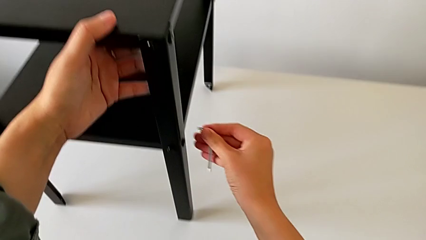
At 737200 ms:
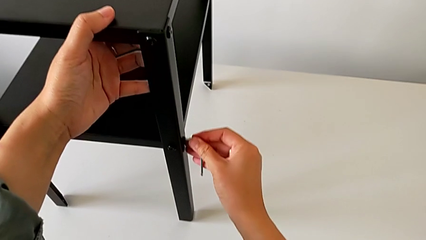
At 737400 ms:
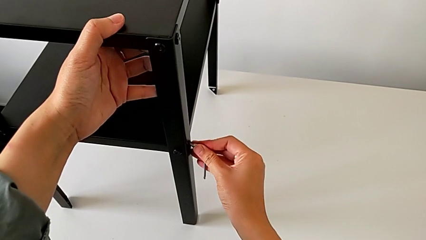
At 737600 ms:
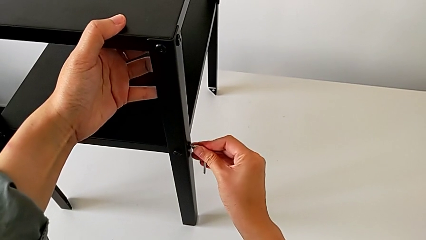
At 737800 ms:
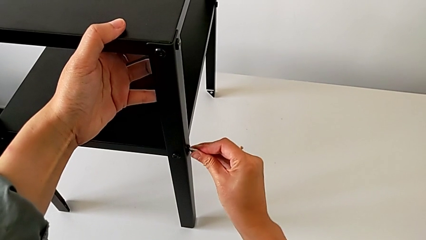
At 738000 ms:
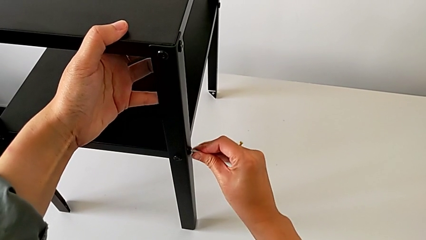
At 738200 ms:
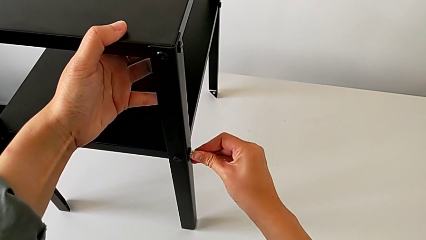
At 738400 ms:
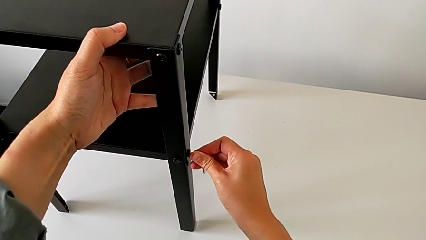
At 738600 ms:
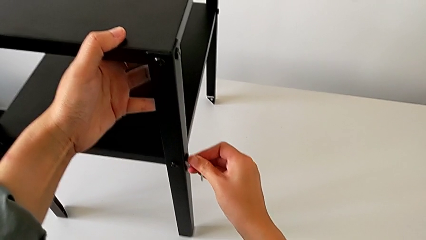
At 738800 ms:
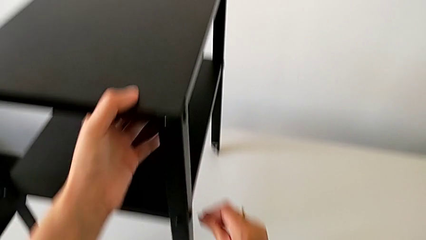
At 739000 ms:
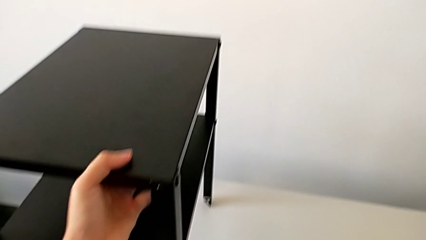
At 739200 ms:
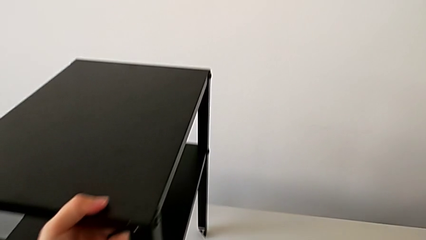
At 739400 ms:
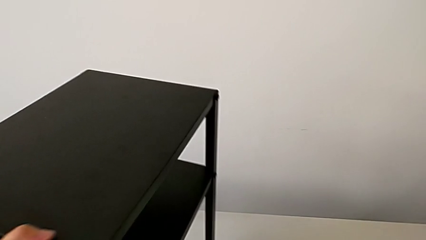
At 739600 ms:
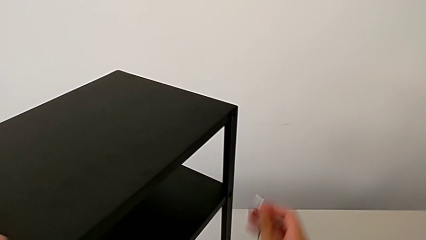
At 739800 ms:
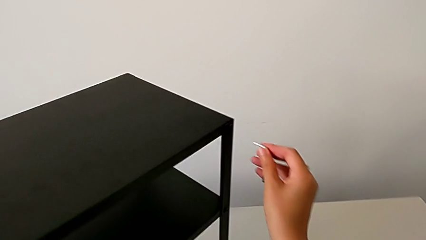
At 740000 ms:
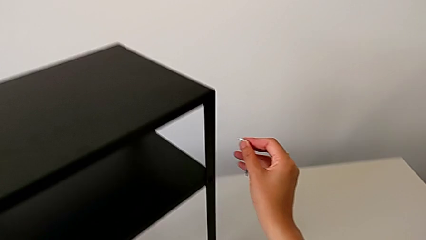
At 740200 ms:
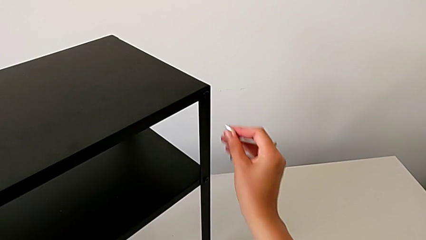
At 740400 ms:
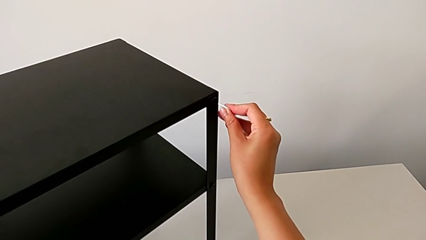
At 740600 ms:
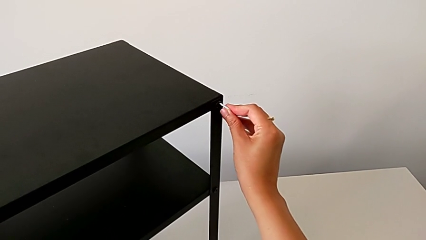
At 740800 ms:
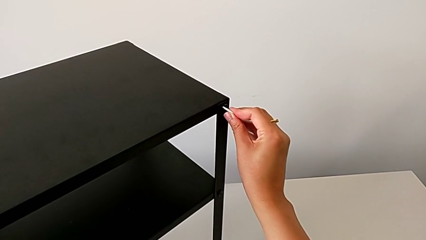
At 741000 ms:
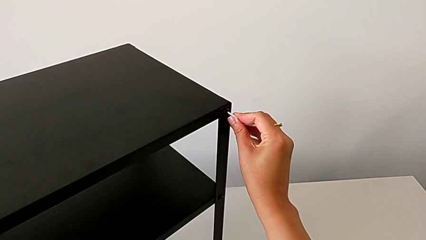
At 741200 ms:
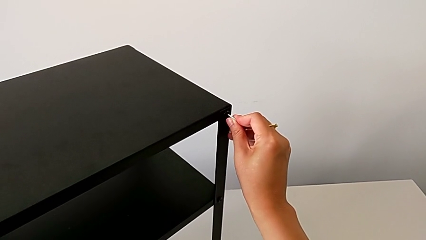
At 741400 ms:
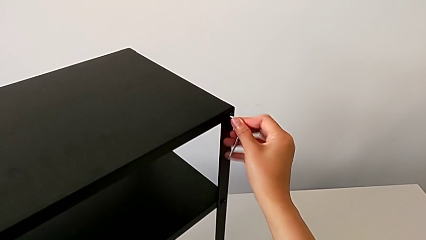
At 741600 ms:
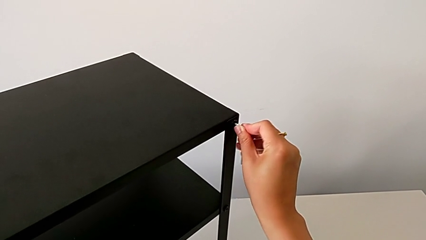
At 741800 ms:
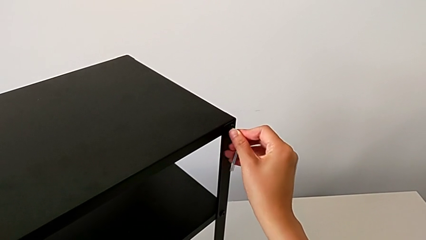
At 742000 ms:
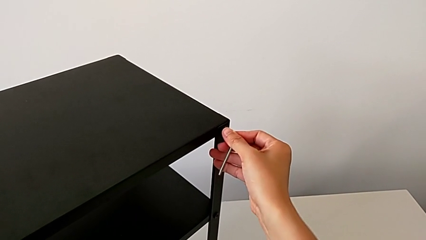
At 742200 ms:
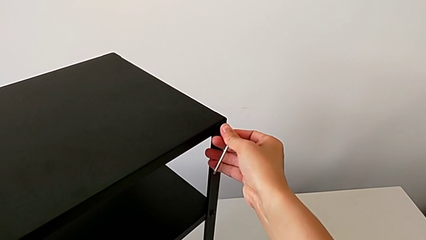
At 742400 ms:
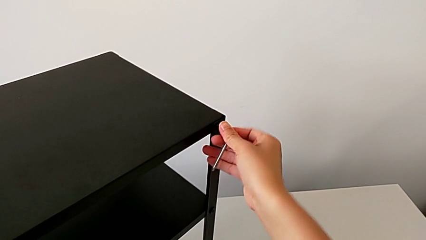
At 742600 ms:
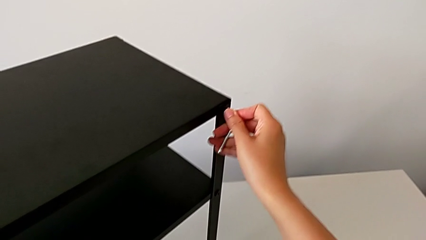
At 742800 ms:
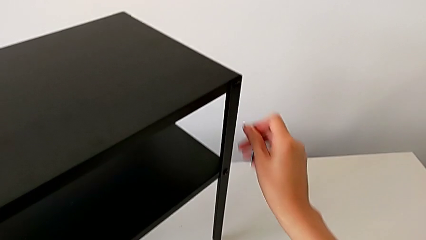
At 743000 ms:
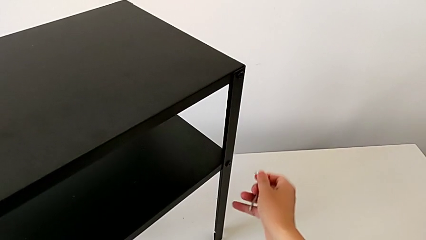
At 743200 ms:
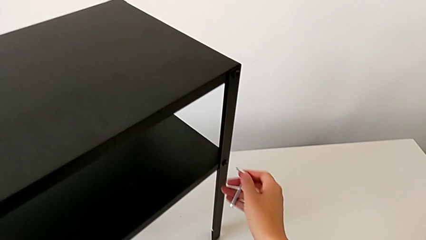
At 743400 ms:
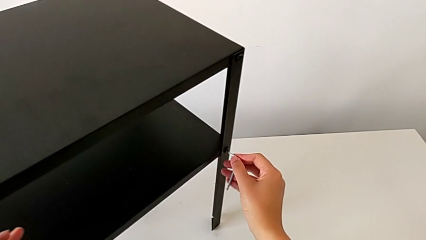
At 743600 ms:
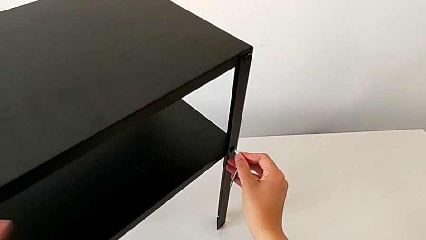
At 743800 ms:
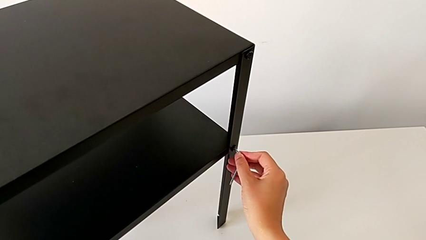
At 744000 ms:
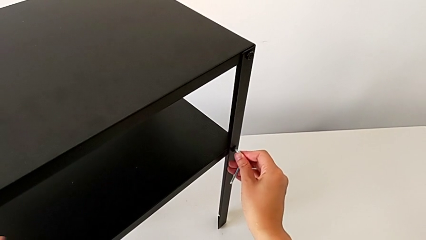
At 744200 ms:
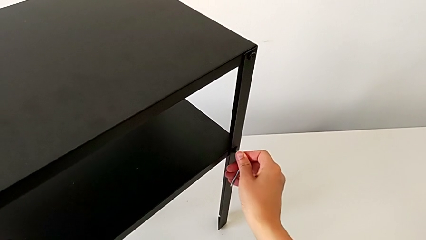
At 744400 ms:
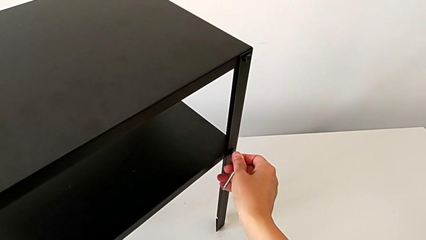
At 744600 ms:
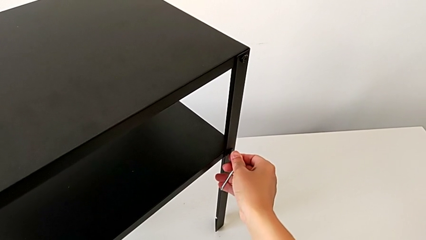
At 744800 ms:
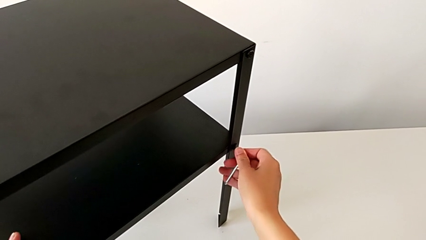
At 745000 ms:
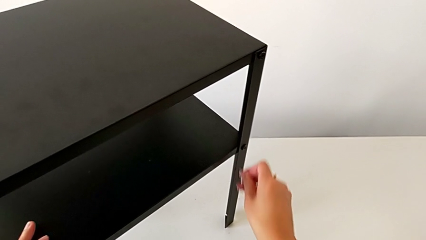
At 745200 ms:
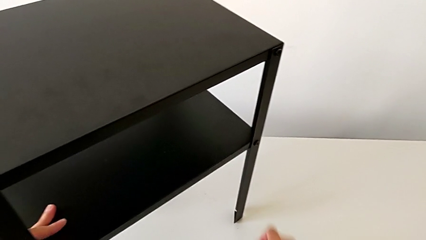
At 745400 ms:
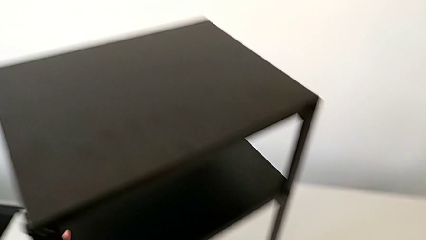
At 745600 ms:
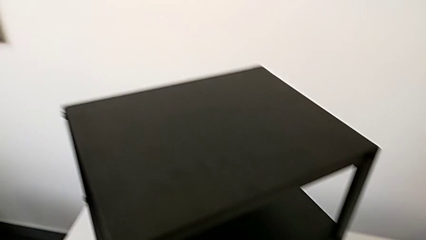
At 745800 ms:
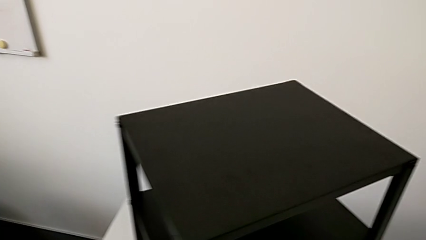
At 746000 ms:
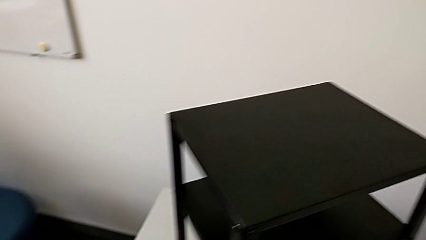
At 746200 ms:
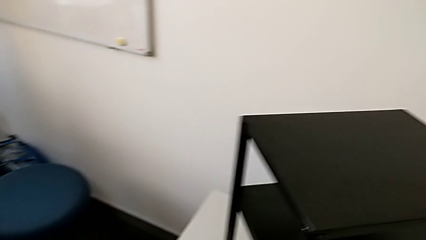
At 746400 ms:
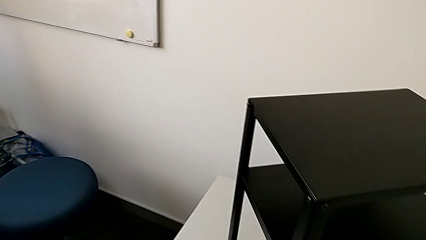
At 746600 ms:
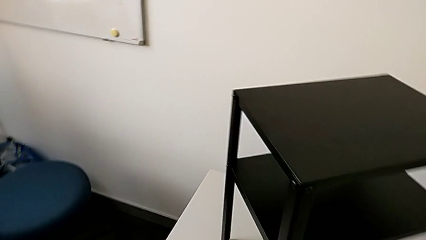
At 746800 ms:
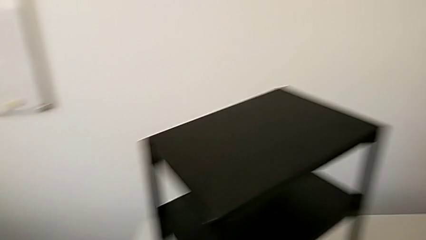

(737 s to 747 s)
The camera wearer is tightening the screws with the Allen wrench. They insert the Allen wrench, withdraw it, slide the nightstand, insert the Allen wrench, withdraw the hex socket head, approach it, insert the Allen wrench, screw the hex socket head, withdraw the Allen wrench and place the hex socket head.
